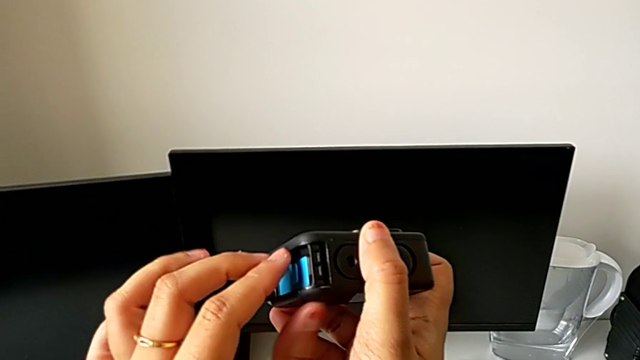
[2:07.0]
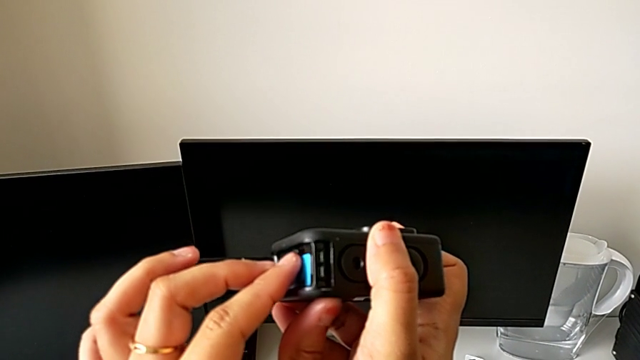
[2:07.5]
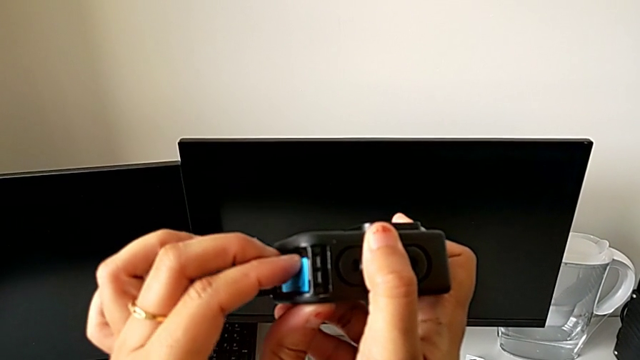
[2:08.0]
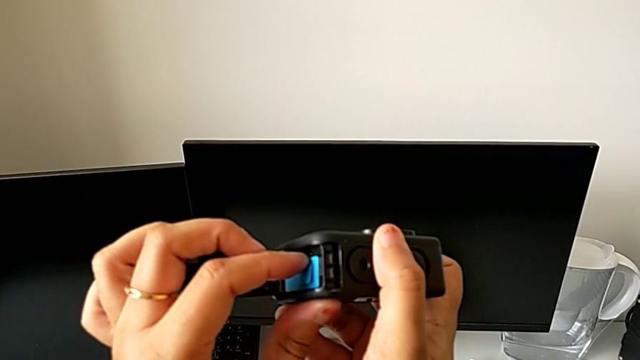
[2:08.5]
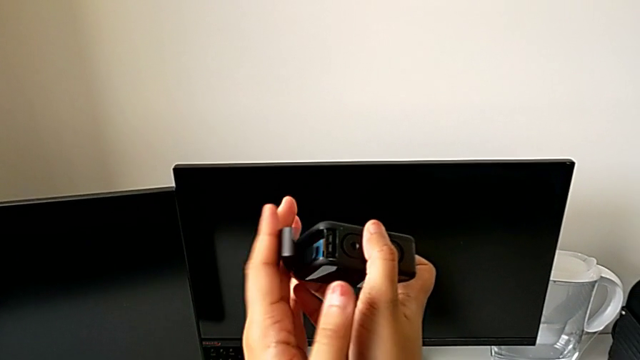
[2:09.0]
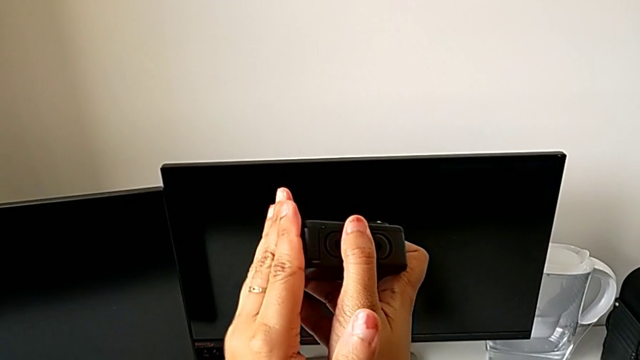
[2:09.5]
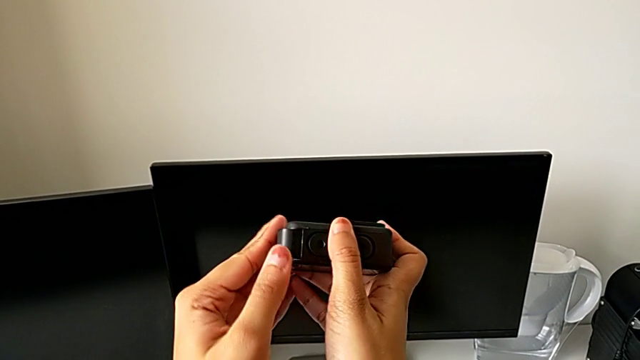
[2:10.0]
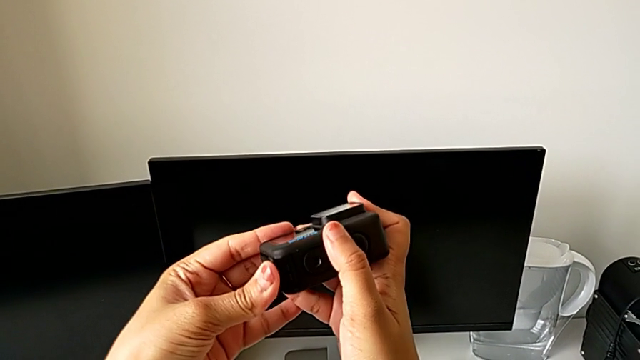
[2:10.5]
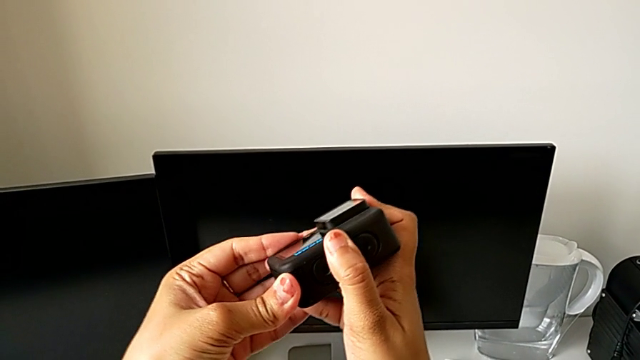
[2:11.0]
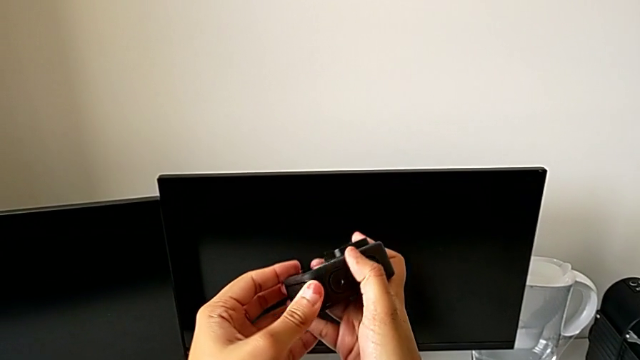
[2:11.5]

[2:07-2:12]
The camera wearer is inserting the micro SD card. They push the SD card and close the battery door.

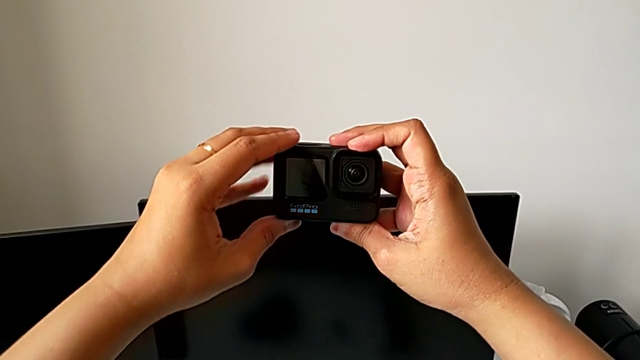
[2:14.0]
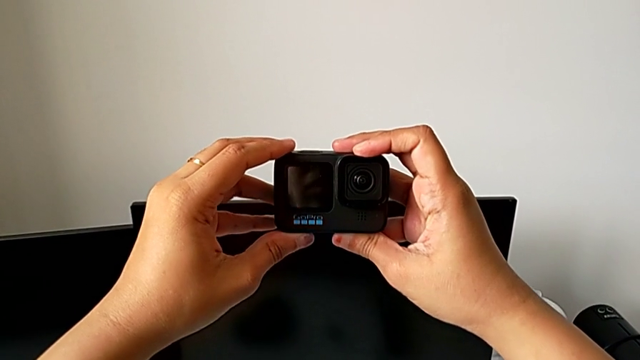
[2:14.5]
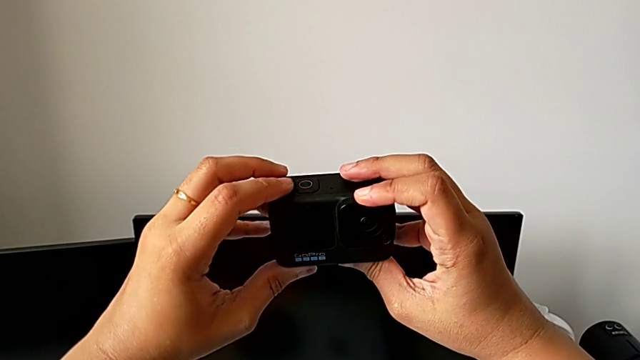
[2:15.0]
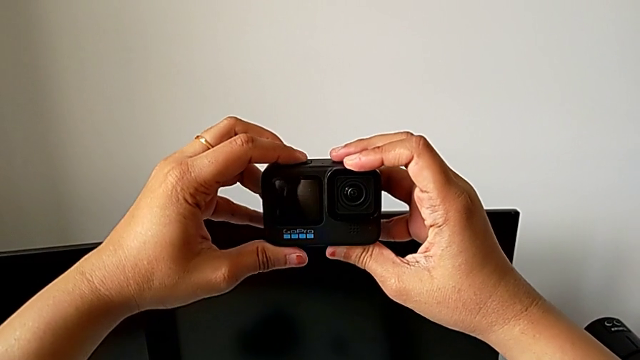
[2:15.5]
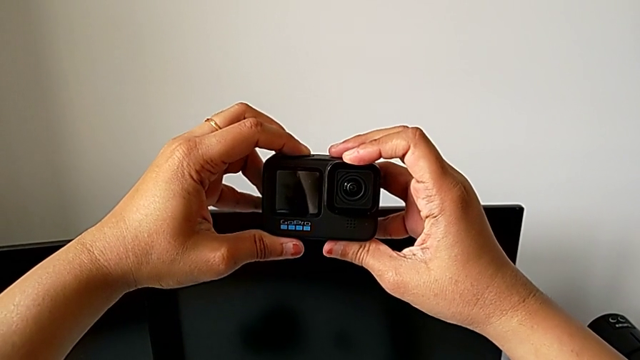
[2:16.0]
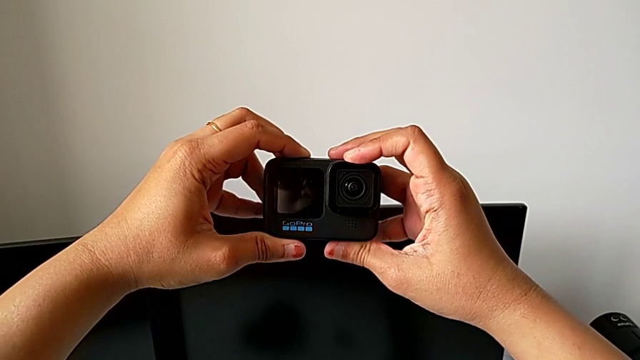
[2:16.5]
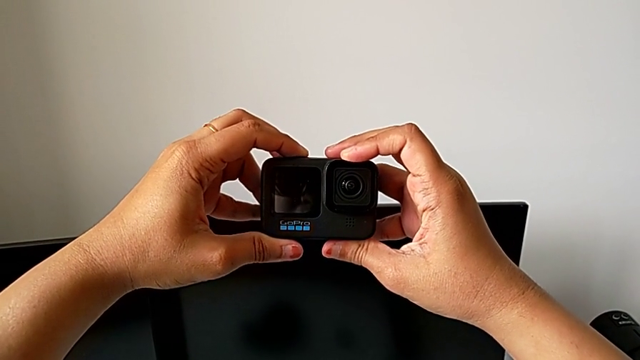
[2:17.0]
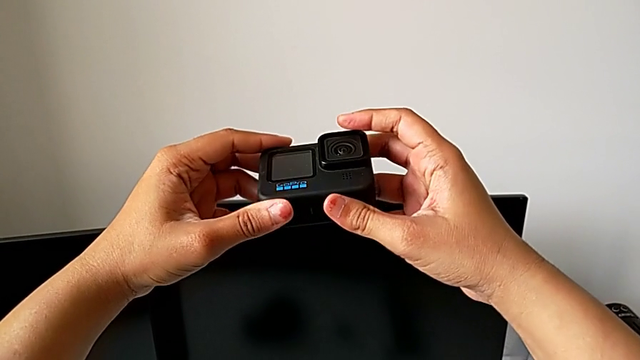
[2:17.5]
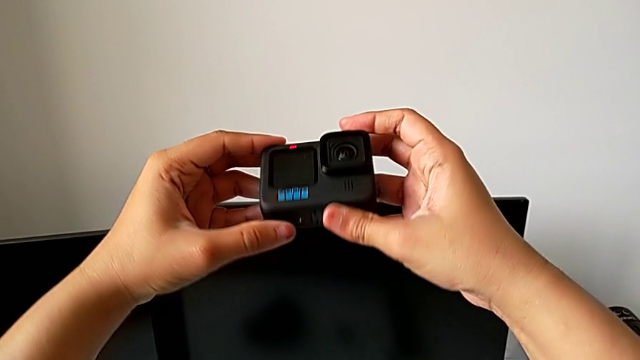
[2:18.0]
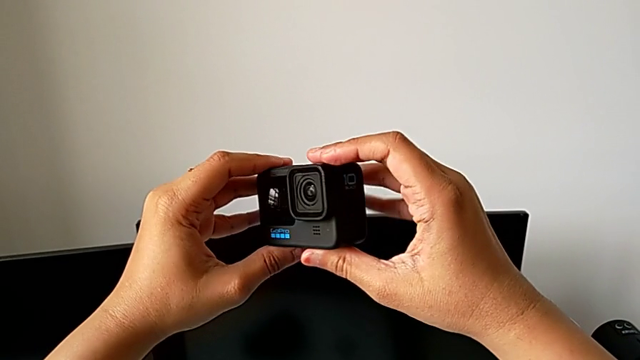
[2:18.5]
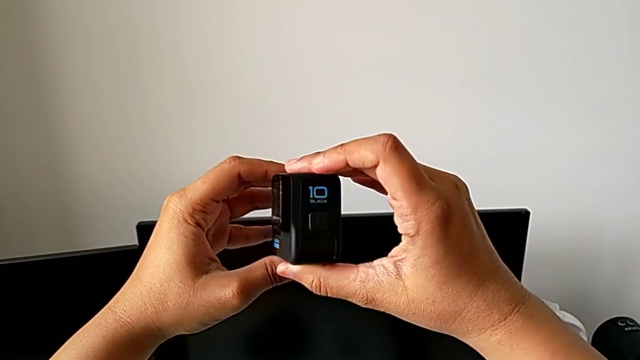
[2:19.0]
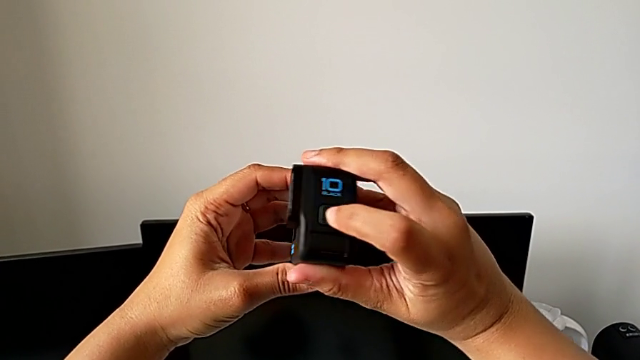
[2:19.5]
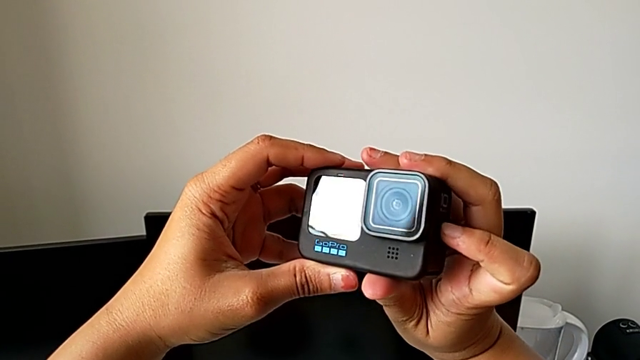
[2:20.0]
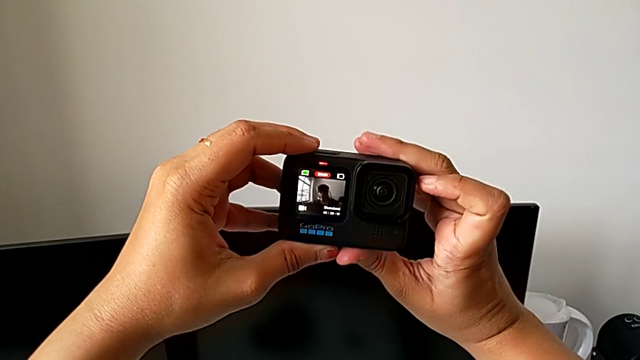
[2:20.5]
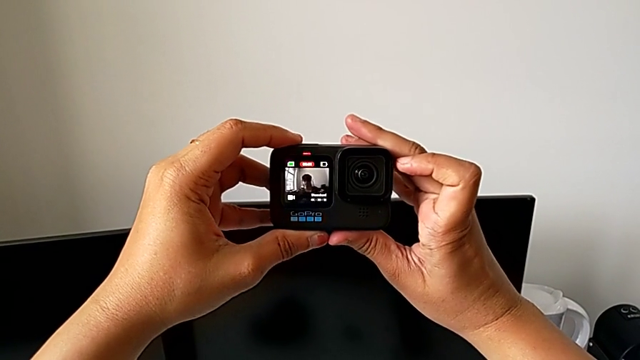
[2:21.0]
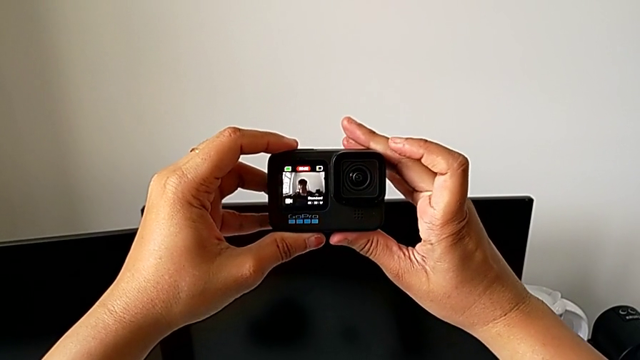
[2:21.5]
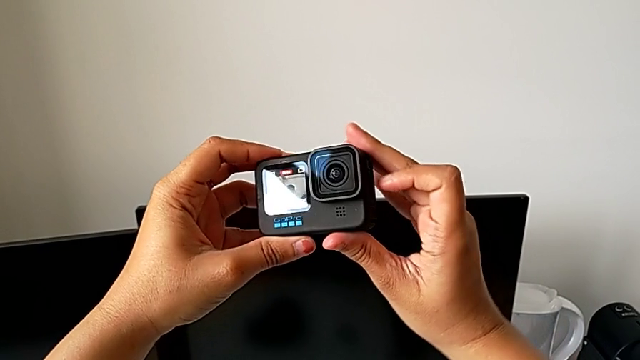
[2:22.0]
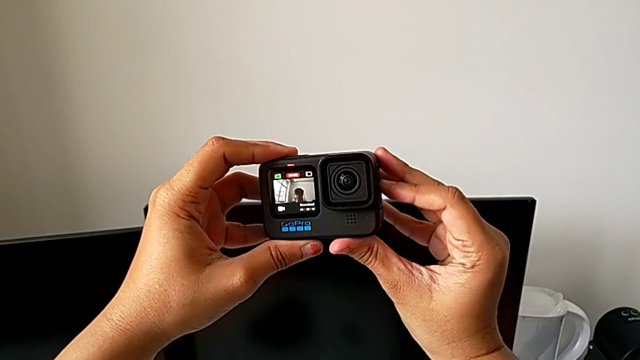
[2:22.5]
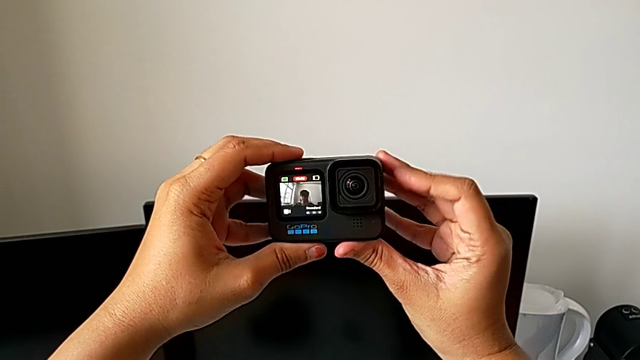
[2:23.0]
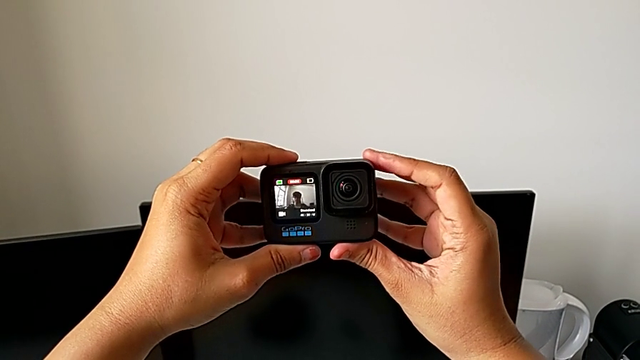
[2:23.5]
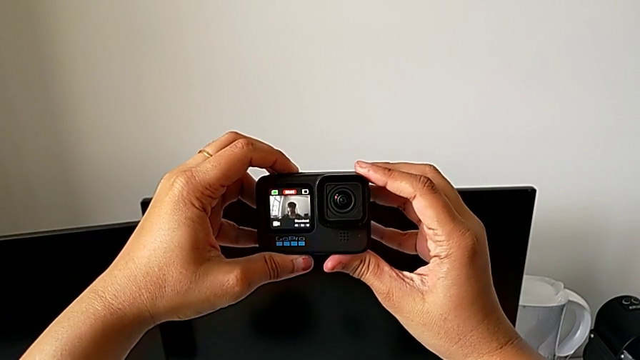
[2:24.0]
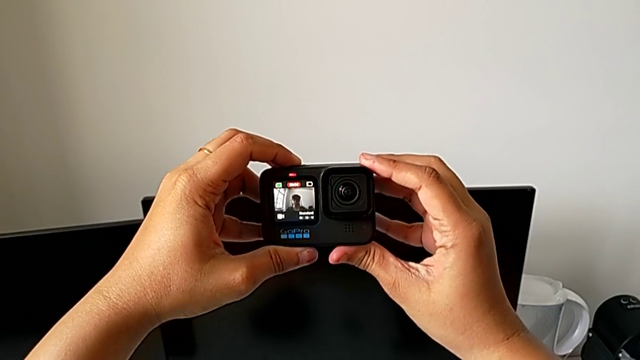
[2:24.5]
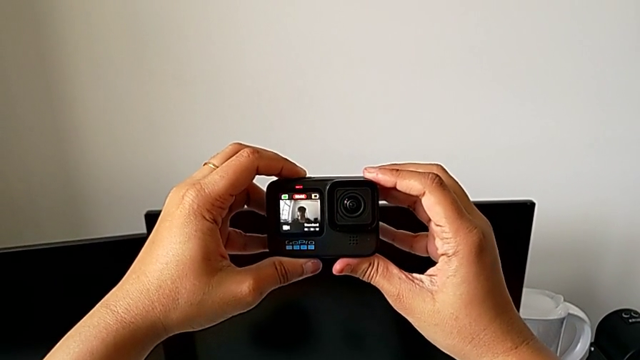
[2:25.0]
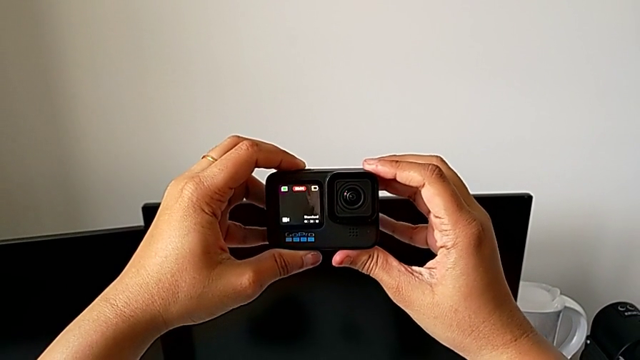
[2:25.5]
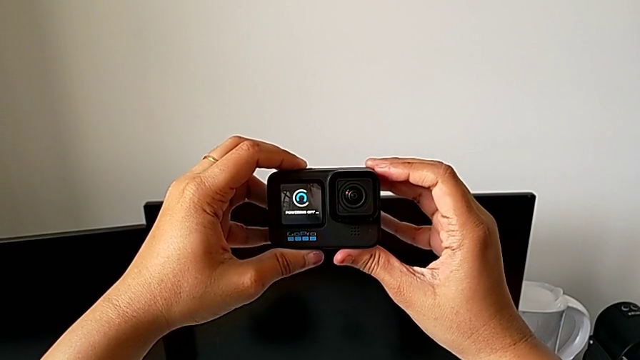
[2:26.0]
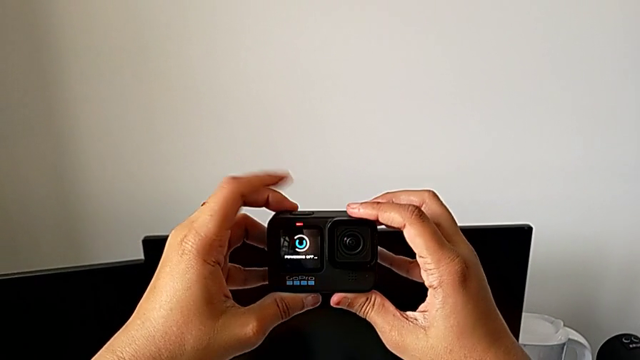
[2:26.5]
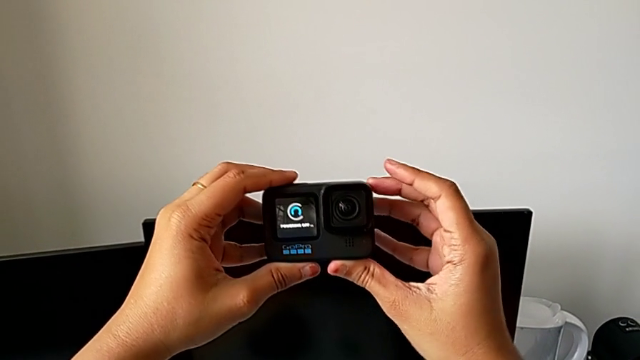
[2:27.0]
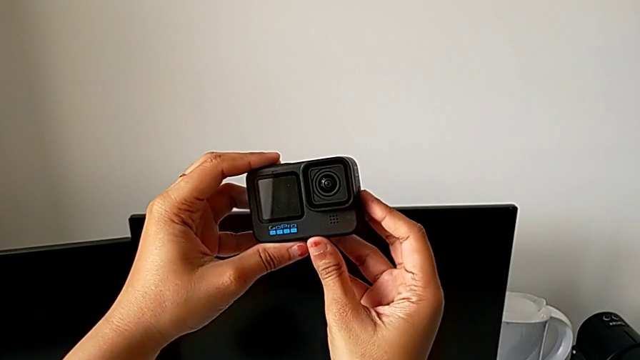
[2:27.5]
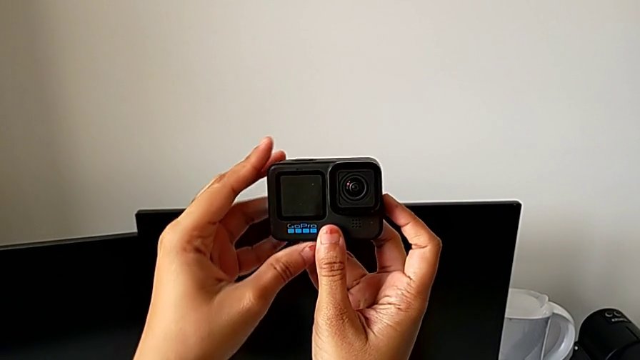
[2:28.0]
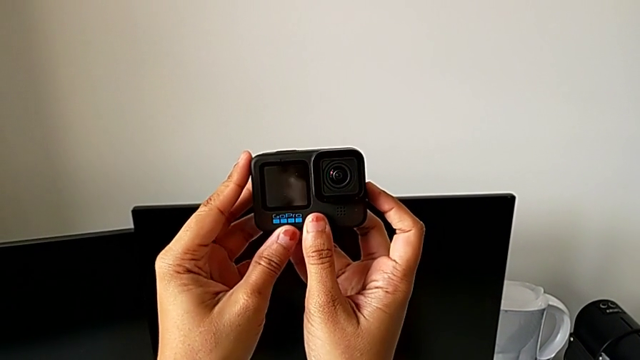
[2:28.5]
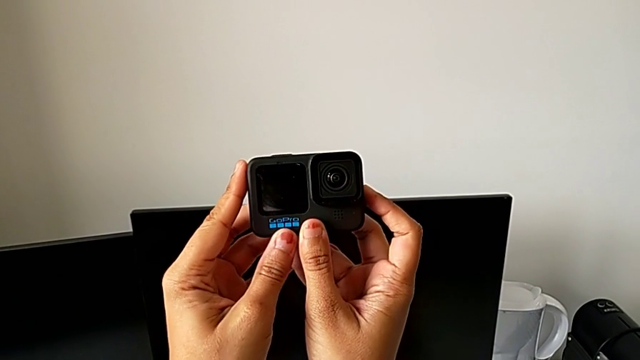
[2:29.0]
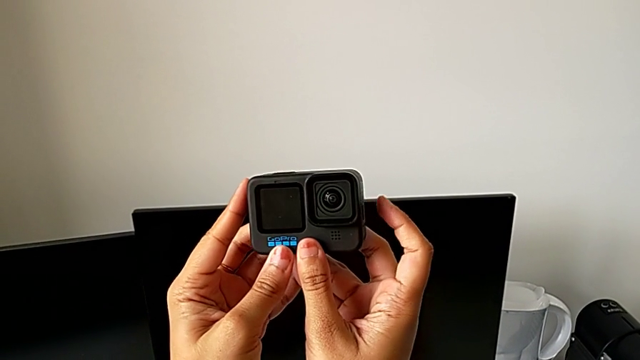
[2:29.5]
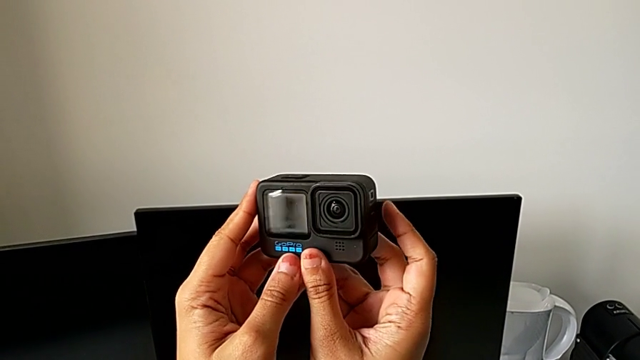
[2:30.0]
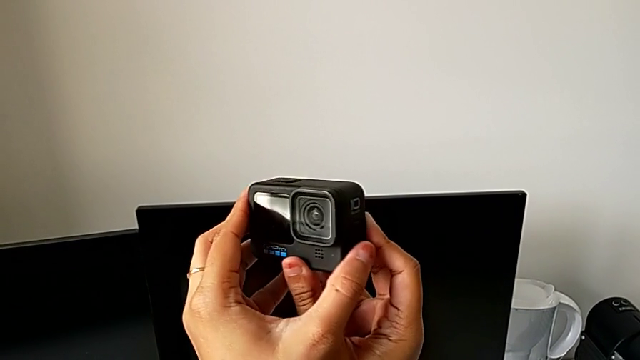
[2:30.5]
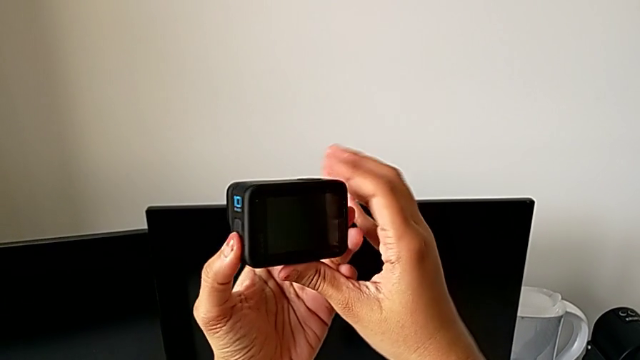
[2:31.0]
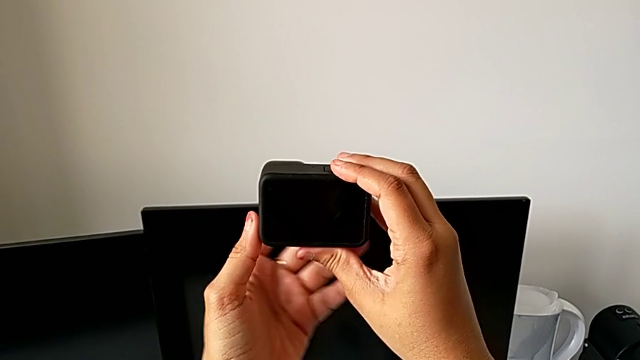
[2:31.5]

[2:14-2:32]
The camera wearer is turning on the GoPro. They press the top button, wrongly hold it, inspect the GoPro, press the top button, hold the GoPro and flip it.
